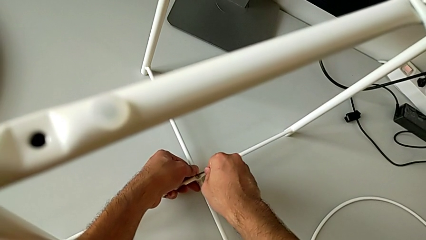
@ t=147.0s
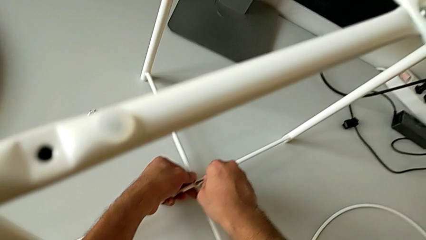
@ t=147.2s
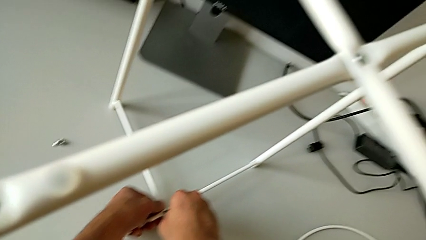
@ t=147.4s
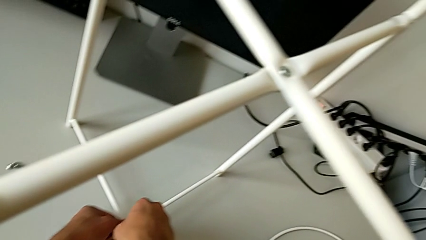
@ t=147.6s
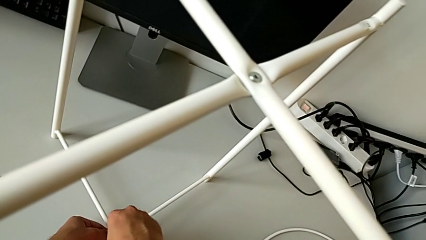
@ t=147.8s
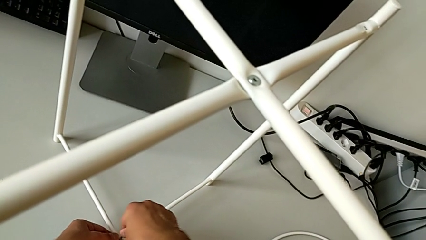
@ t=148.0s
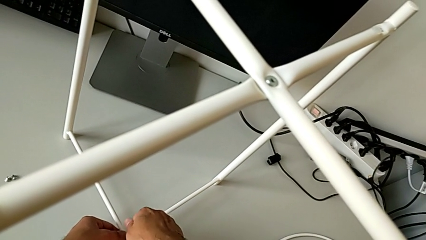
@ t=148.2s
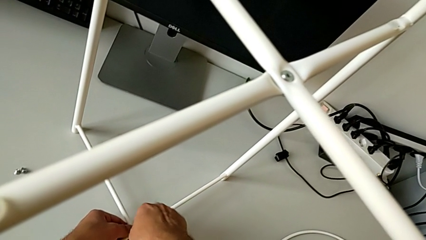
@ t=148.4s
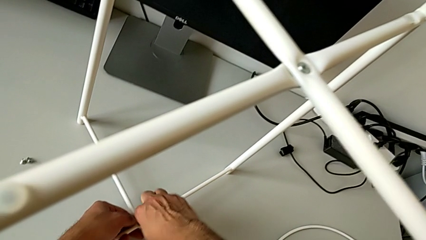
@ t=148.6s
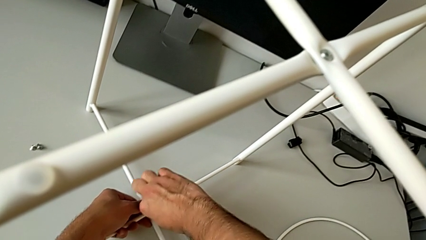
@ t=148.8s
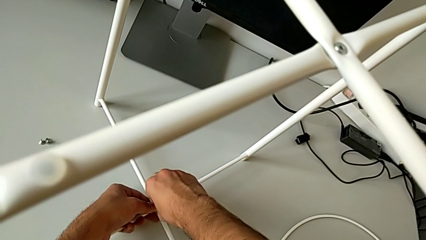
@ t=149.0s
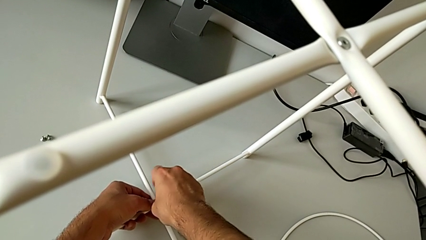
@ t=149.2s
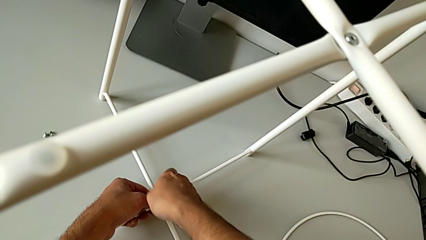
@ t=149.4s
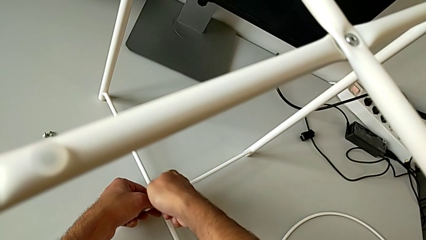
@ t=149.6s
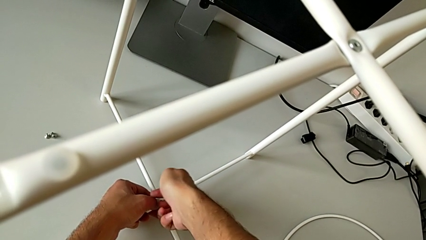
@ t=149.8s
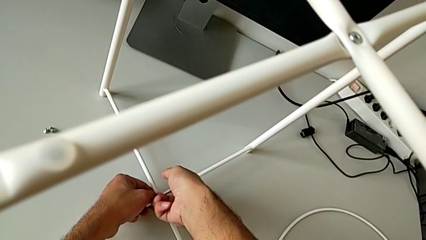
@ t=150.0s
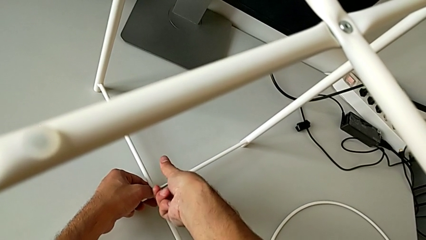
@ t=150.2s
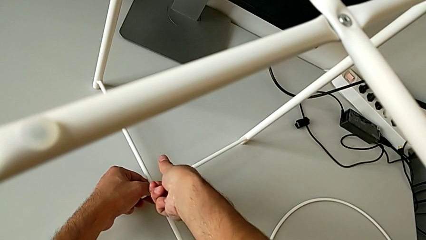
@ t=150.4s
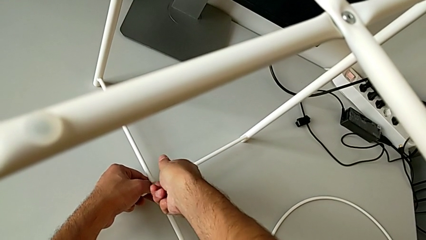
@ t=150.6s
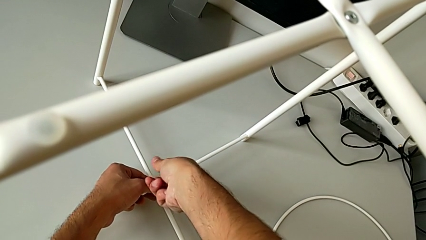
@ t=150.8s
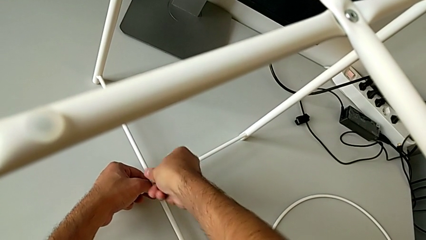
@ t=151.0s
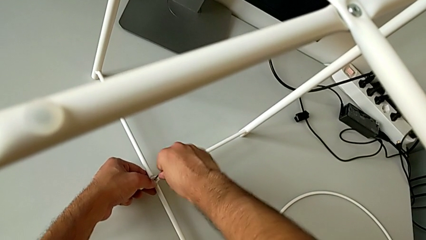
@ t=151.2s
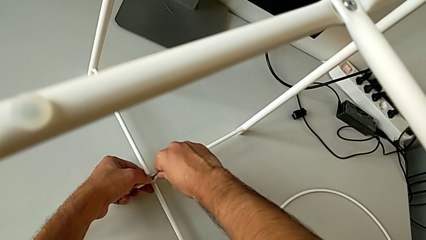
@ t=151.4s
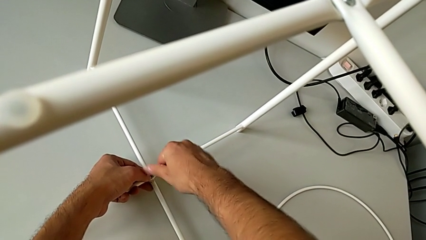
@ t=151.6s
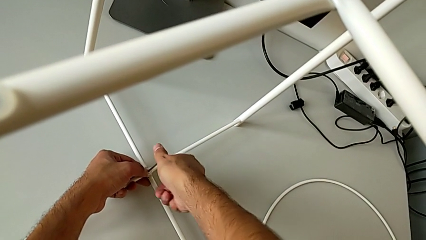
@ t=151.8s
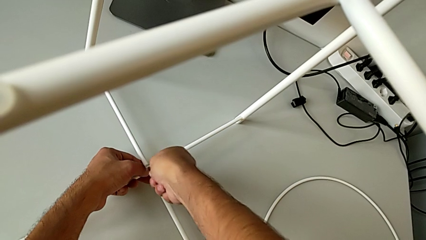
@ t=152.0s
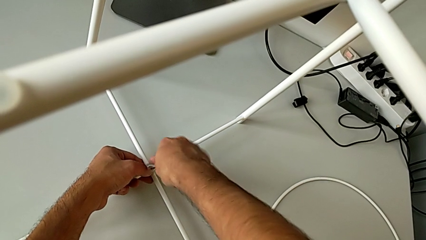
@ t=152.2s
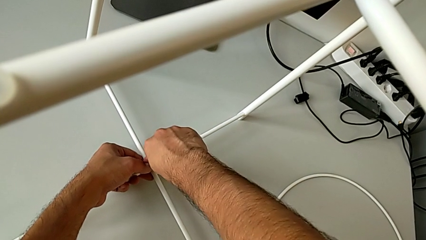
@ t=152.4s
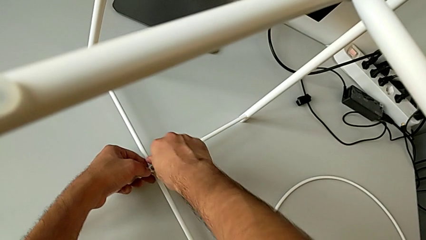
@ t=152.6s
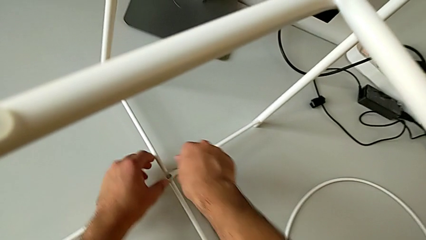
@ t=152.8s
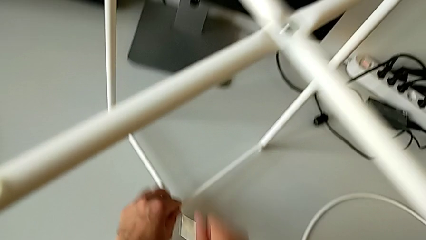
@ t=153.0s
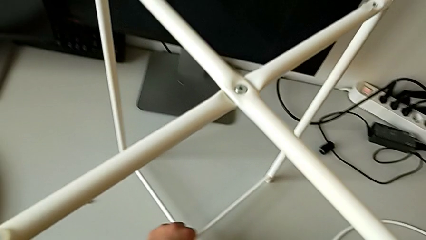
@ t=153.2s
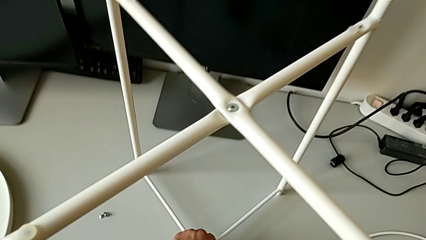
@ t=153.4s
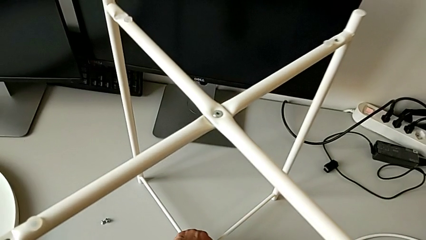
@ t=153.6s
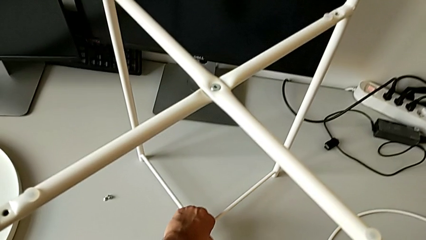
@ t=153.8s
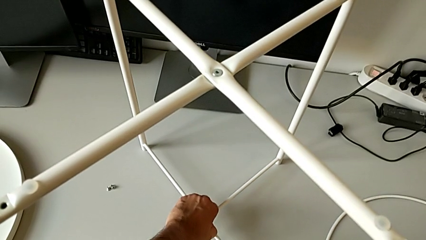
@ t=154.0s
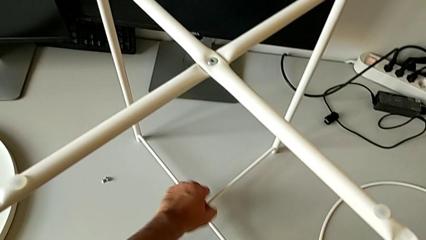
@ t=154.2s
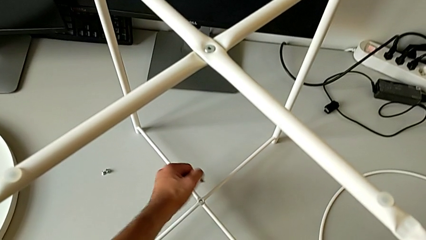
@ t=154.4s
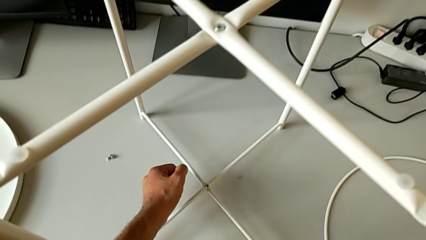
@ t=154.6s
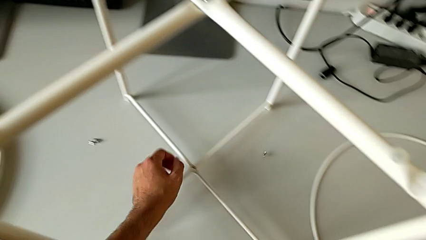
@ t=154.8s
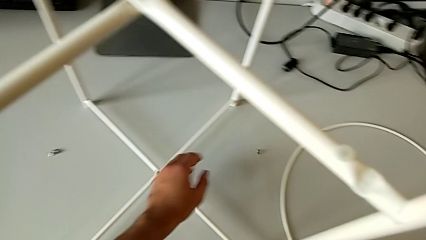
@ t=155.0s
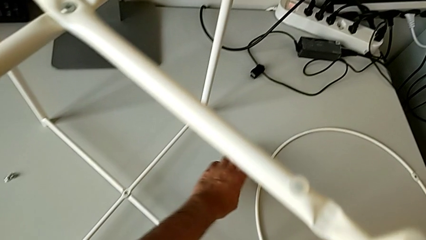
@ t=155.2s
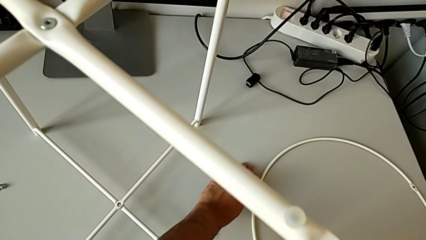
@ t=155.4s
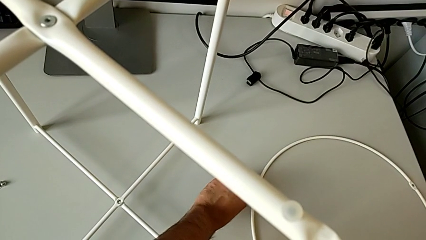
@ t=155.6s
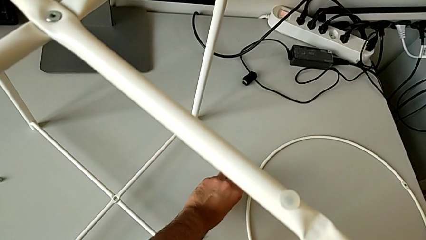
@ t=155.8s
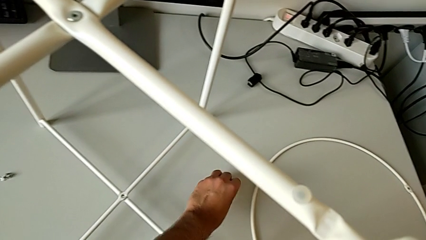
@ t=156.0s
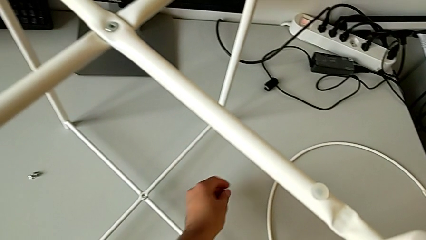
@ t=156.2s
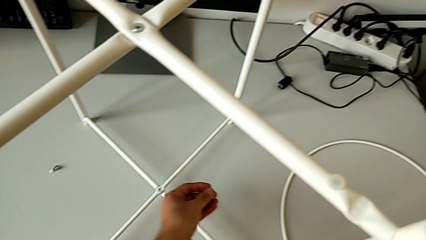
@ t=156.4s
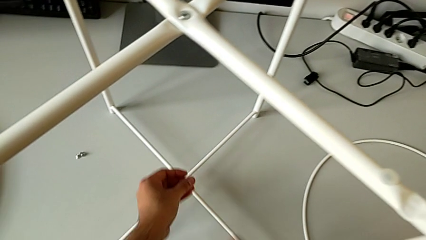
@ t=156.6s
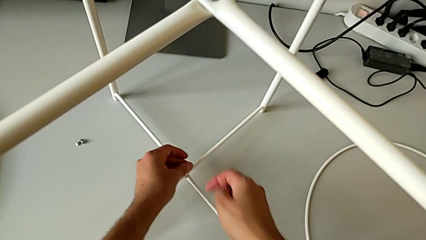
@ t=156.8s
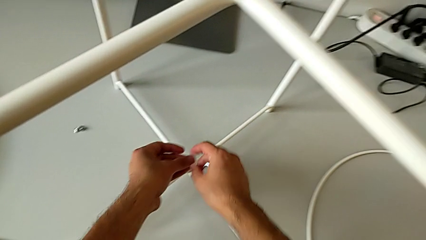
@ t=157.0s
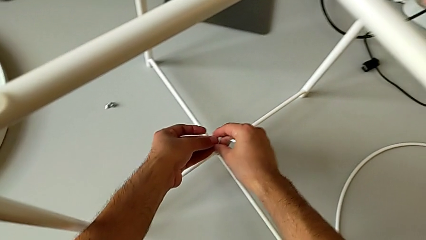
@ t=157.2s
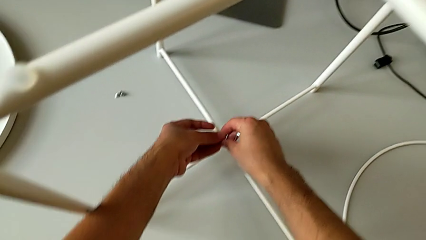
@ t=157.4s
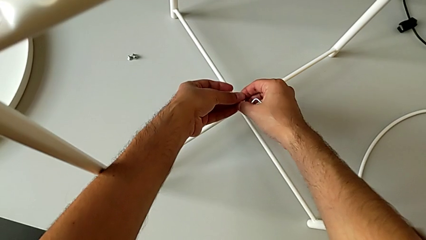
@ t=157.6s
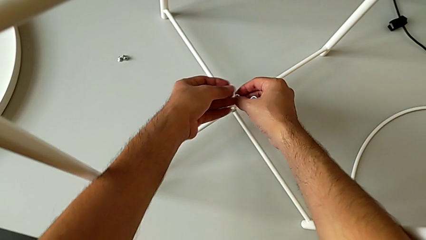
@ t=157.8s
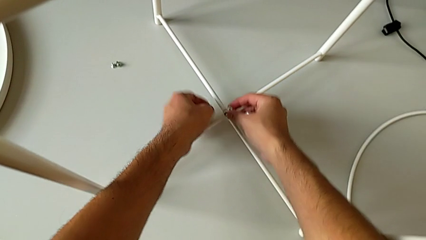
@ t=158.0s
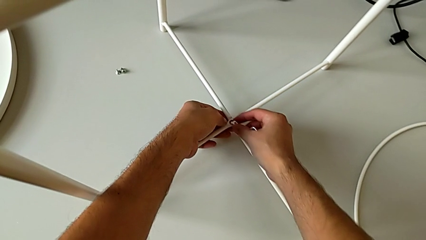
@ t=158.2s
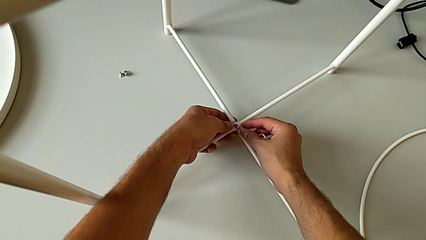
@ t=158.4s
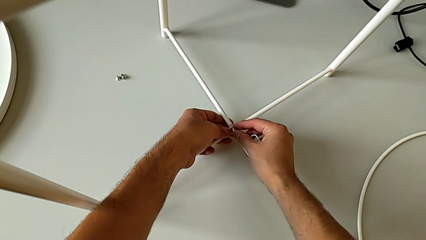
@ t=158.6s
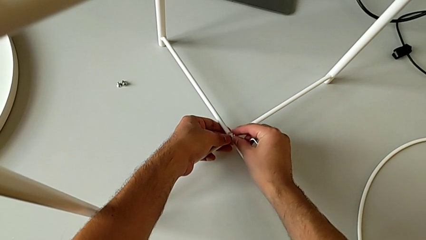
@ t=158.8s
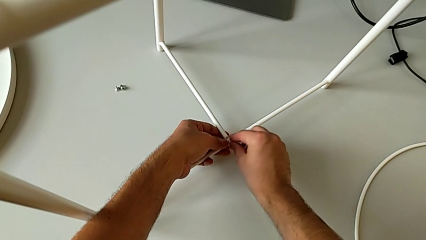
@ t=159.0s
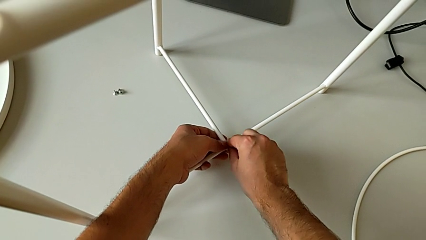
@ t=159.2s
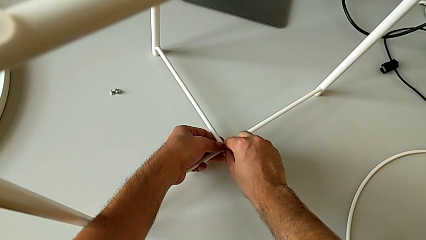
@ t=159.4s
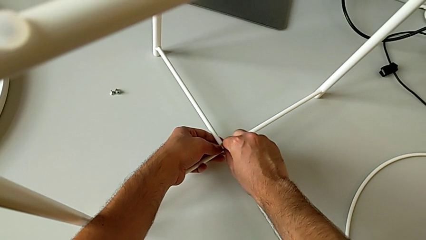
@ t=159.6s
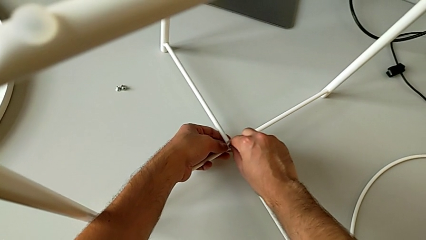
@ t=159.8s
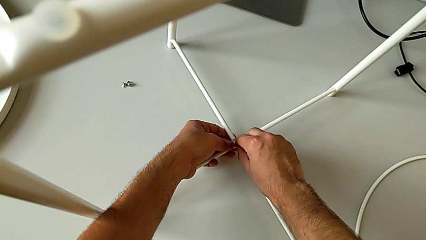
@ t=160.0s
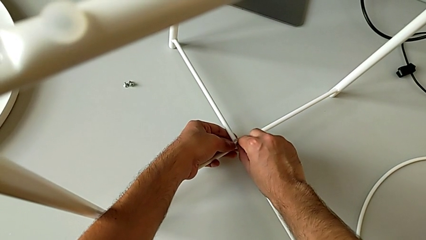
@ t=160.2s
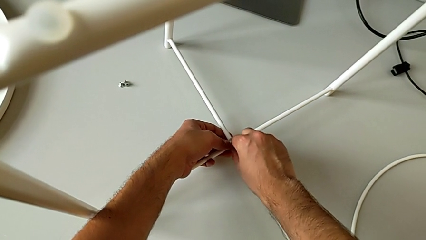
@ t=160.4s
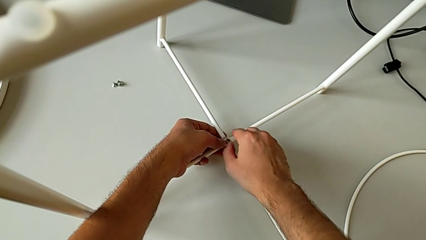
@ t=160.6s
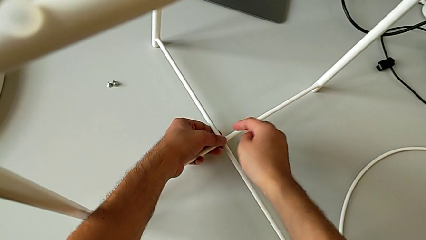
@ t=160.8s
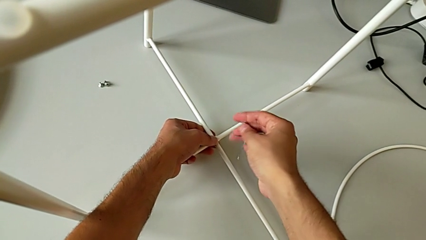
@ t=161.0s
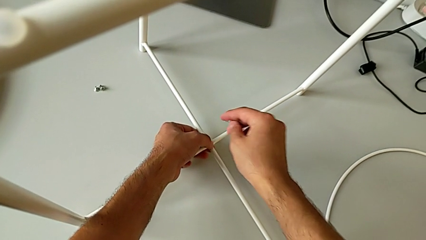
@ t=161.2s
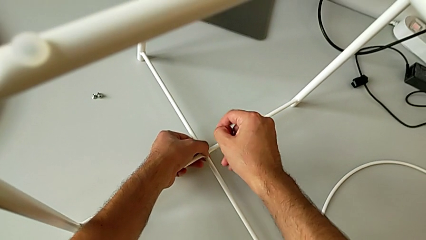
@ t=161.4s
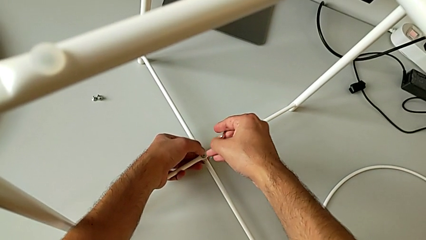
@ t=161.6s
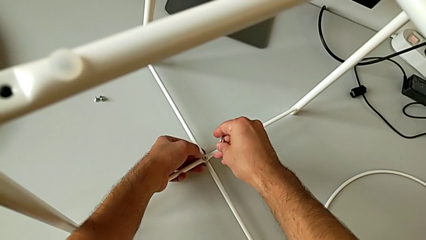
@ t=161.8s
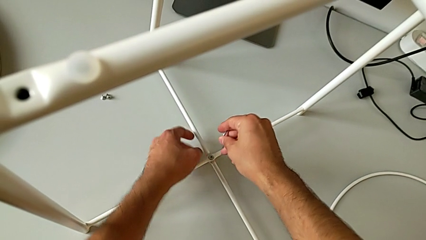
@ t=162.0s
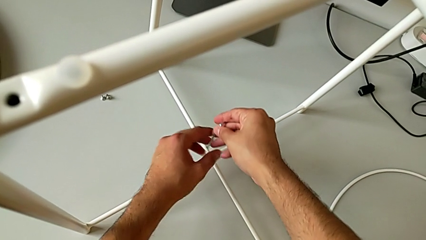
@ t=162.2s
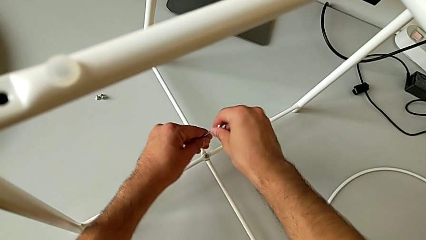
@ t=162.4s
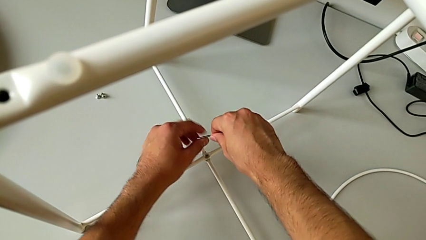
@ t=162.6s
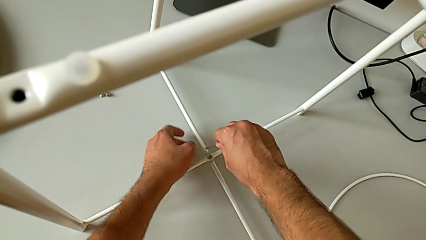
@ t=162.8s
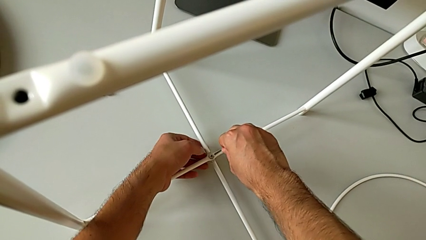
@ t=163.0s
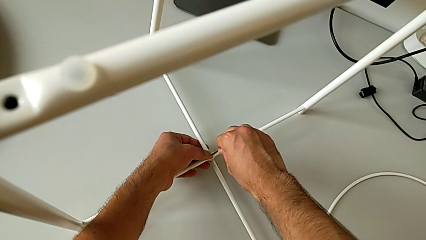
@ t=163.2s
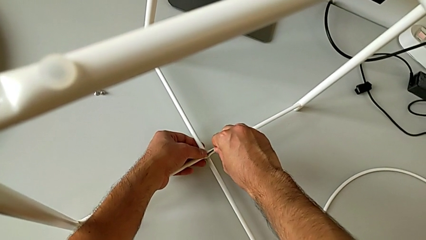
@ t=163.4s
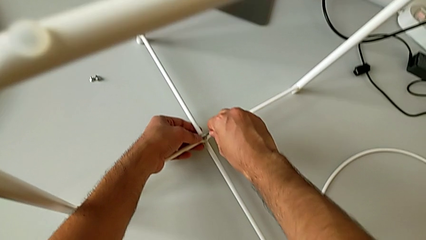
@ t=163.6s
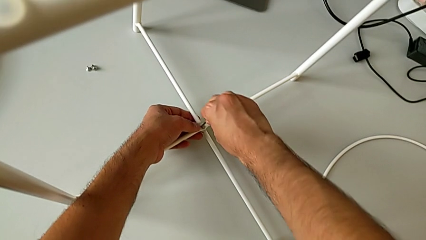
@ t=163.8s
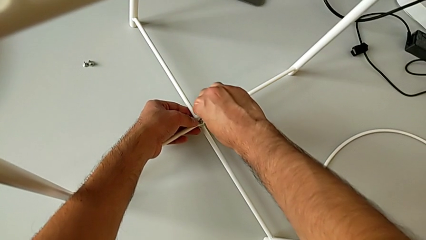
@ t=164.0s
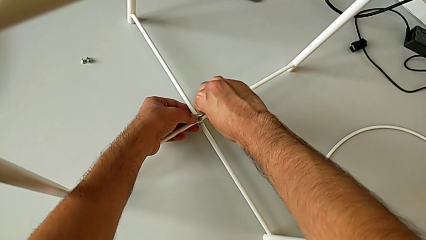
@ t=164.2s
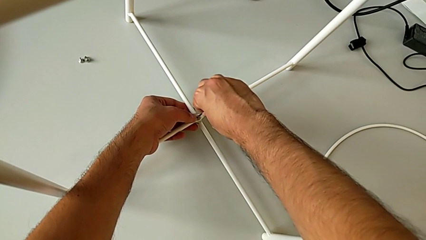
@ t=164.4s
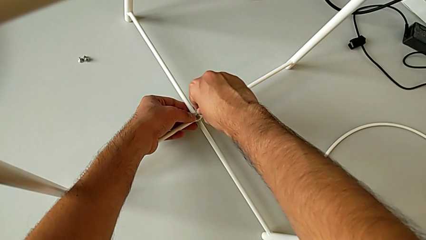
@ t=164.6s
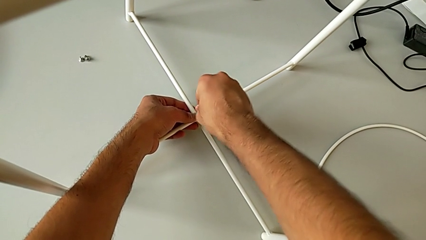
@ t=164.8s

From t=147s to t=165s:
The camera wearer is screwing the bottom screw of the legs. They wrongly screw the bottom hex socket head, not able to place the hex socket head correctly, and drop the hex socket head. They grab the hex socket head twice, insert it and insert the Allen wrench.
